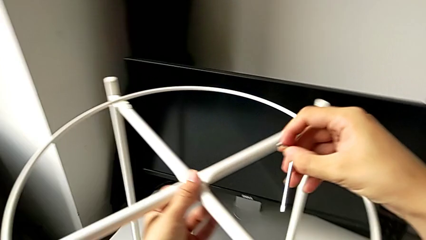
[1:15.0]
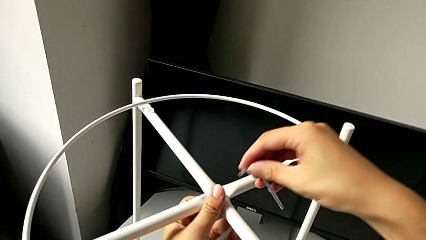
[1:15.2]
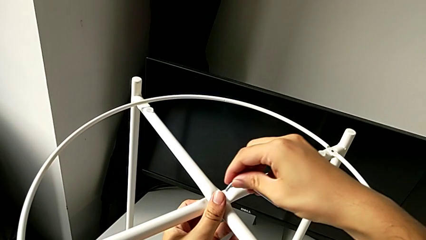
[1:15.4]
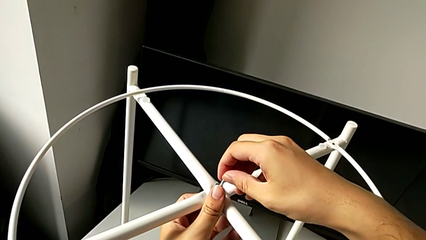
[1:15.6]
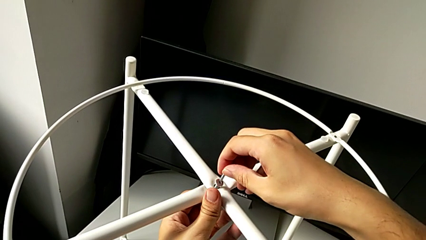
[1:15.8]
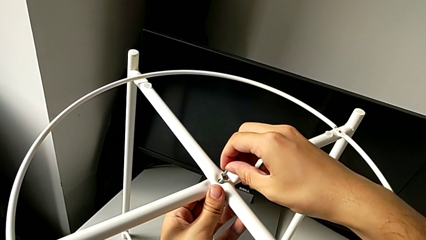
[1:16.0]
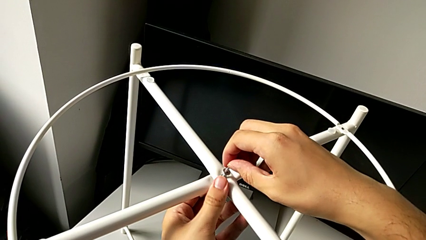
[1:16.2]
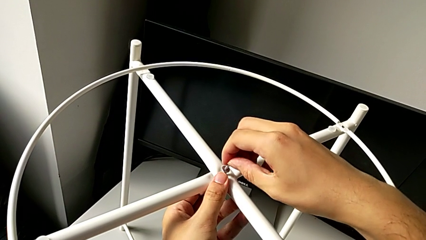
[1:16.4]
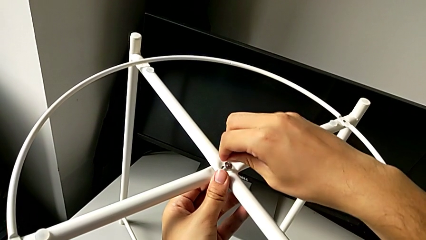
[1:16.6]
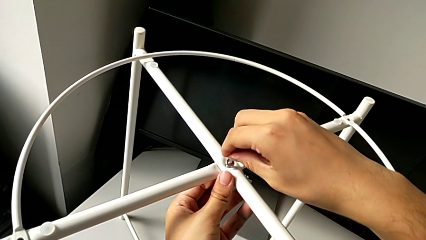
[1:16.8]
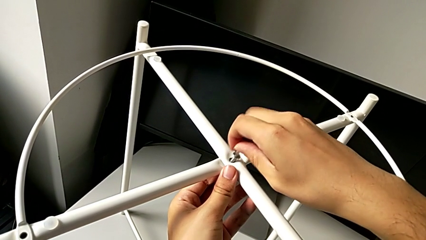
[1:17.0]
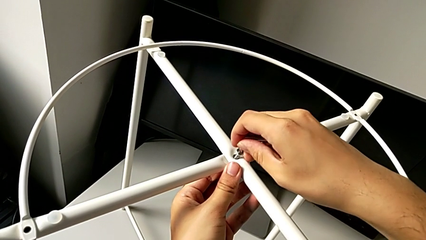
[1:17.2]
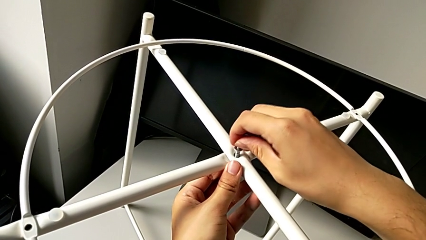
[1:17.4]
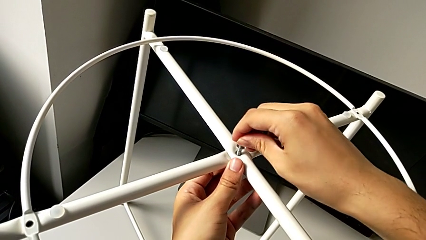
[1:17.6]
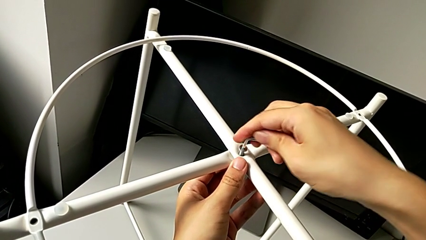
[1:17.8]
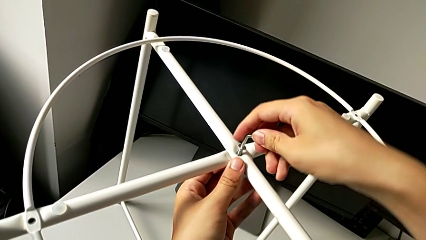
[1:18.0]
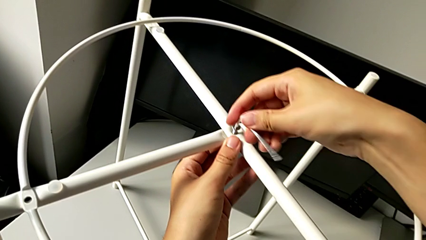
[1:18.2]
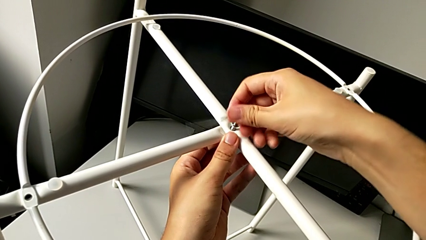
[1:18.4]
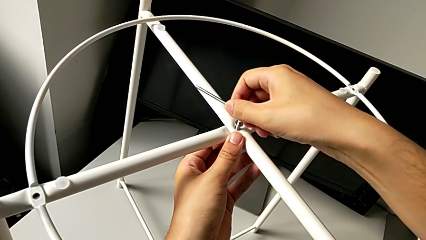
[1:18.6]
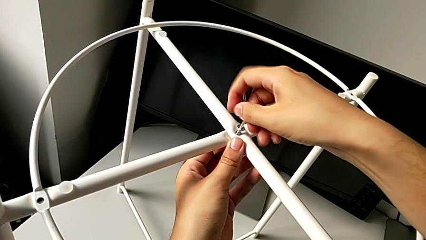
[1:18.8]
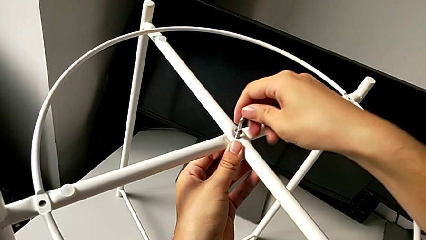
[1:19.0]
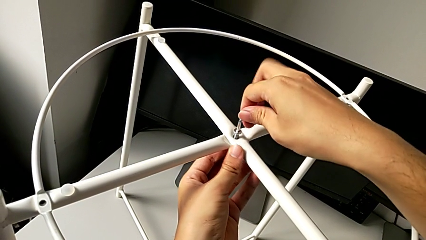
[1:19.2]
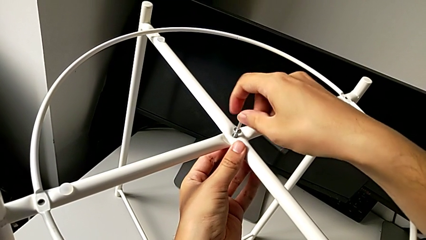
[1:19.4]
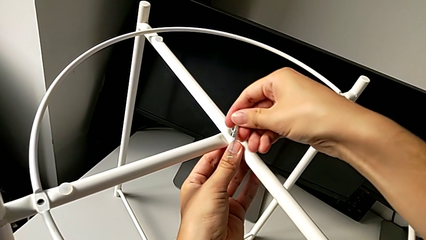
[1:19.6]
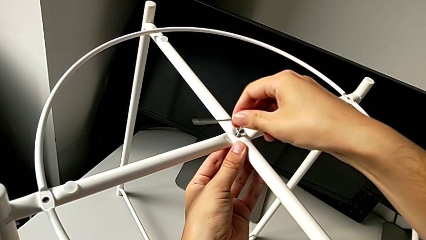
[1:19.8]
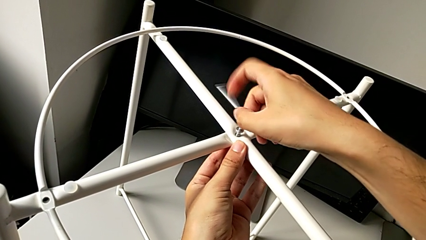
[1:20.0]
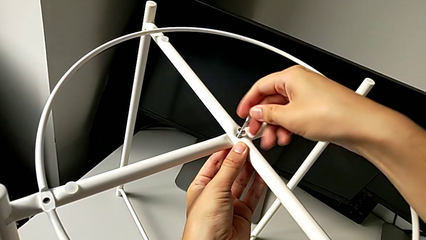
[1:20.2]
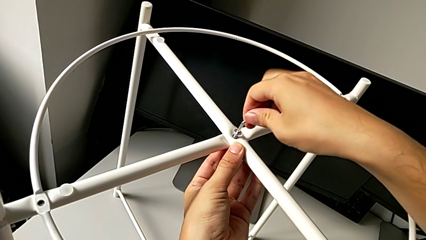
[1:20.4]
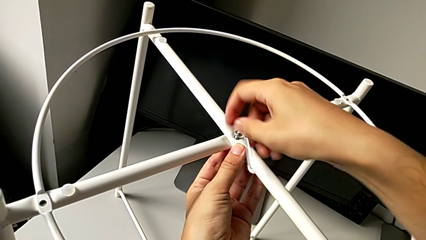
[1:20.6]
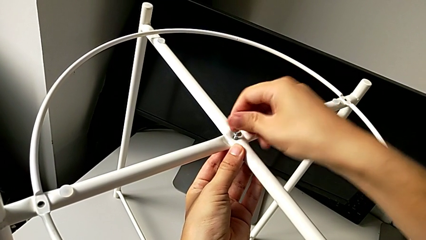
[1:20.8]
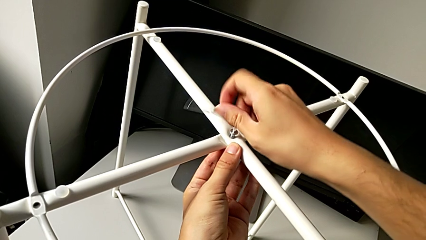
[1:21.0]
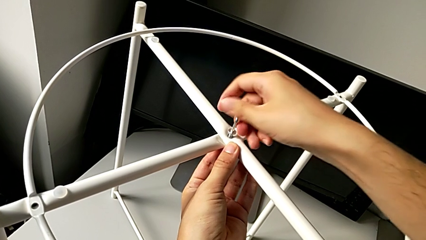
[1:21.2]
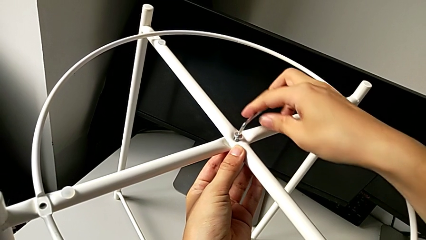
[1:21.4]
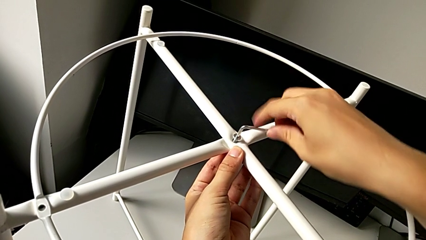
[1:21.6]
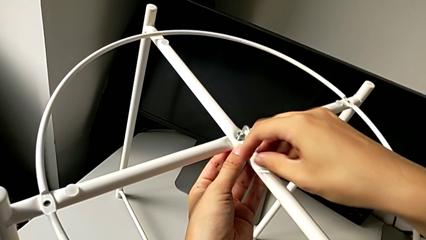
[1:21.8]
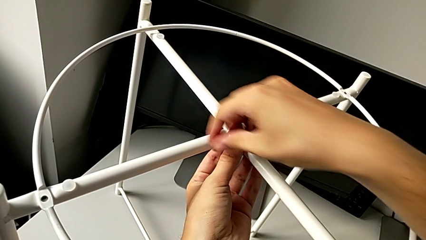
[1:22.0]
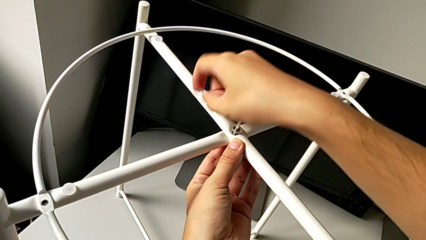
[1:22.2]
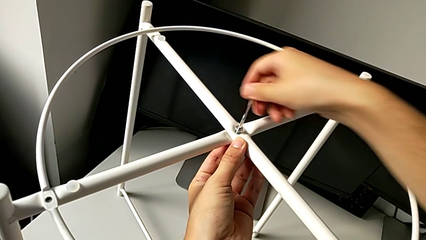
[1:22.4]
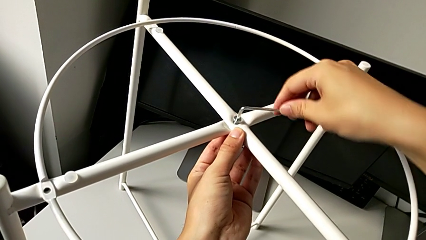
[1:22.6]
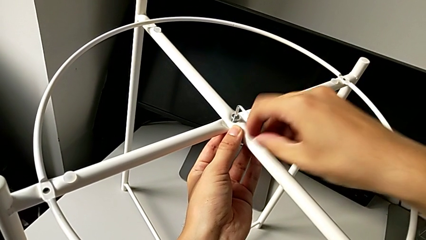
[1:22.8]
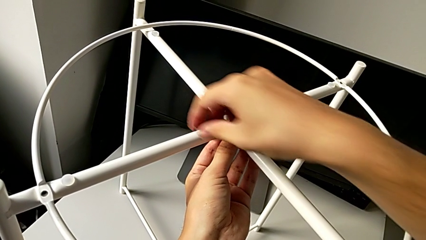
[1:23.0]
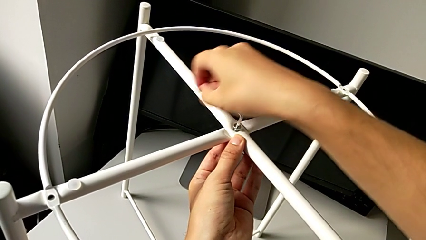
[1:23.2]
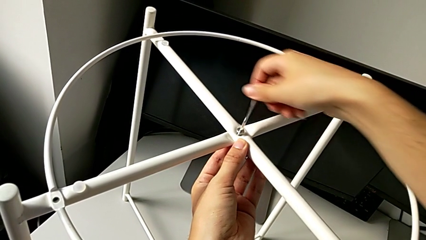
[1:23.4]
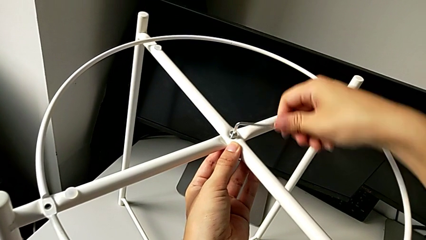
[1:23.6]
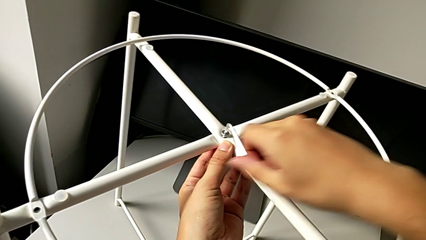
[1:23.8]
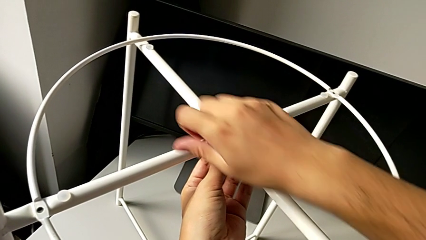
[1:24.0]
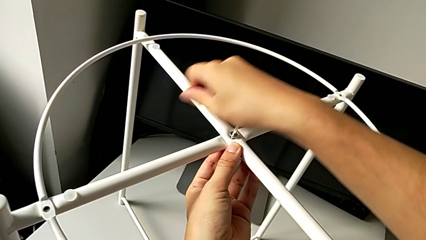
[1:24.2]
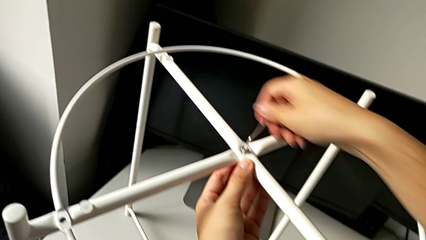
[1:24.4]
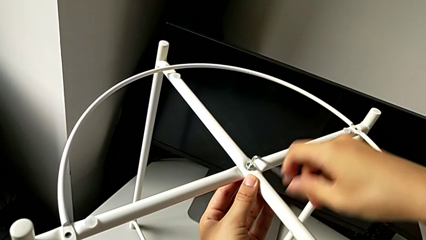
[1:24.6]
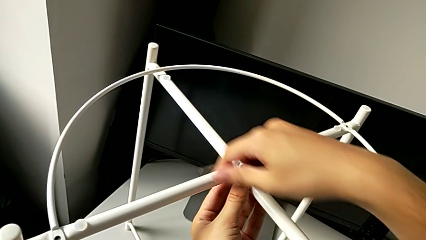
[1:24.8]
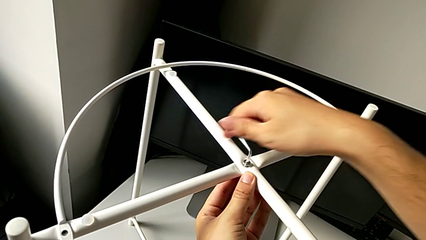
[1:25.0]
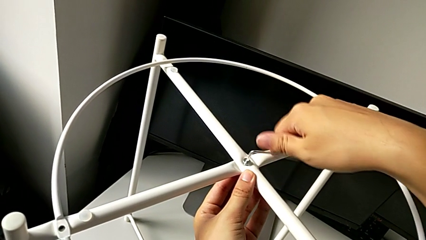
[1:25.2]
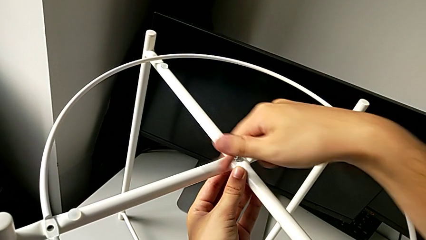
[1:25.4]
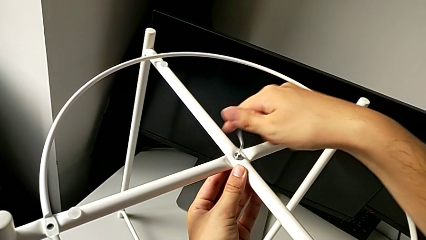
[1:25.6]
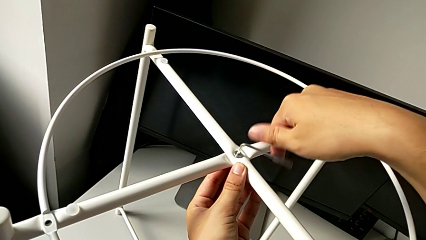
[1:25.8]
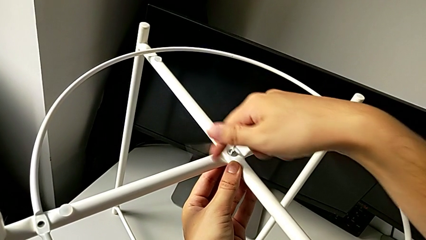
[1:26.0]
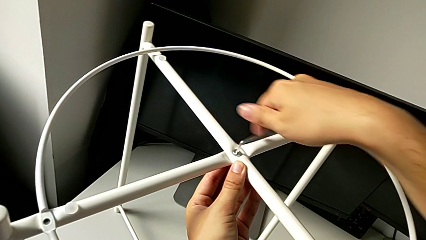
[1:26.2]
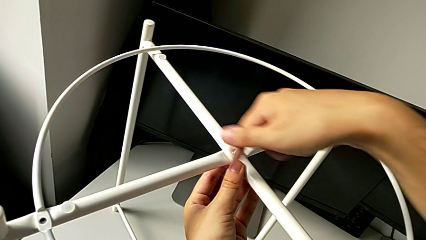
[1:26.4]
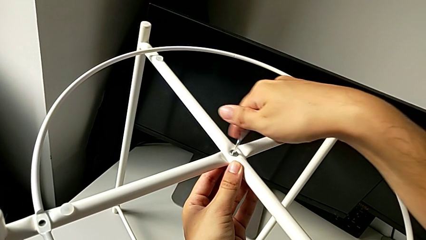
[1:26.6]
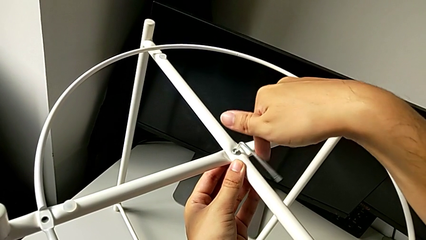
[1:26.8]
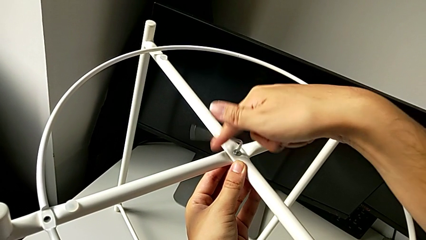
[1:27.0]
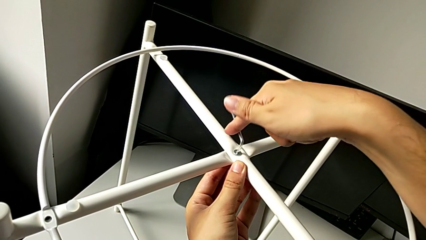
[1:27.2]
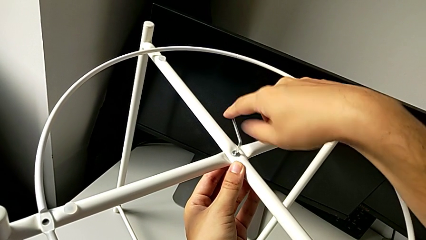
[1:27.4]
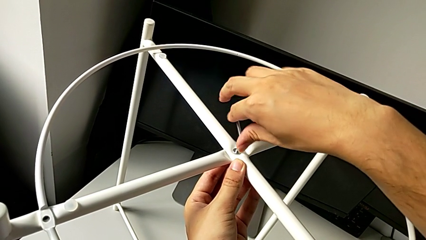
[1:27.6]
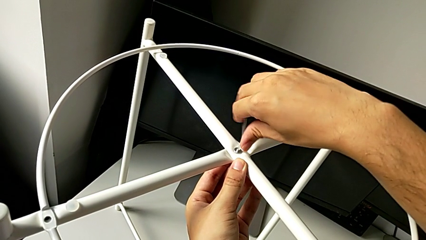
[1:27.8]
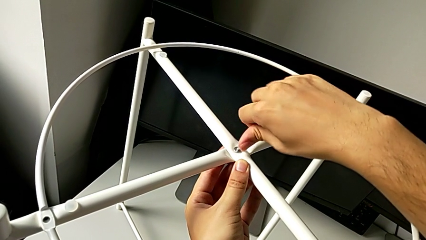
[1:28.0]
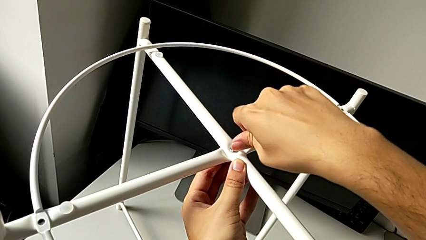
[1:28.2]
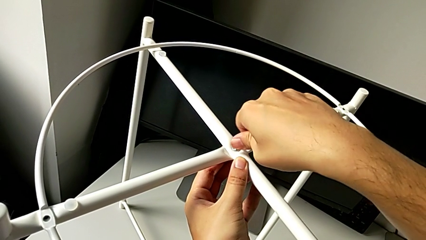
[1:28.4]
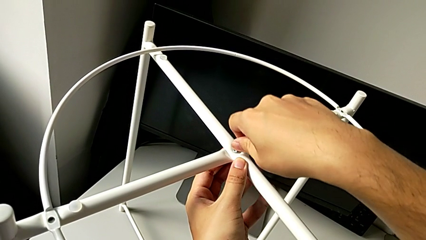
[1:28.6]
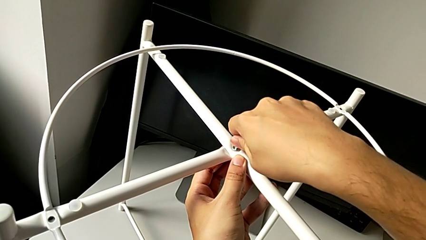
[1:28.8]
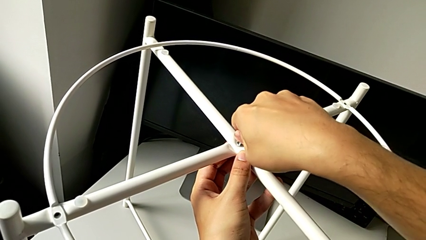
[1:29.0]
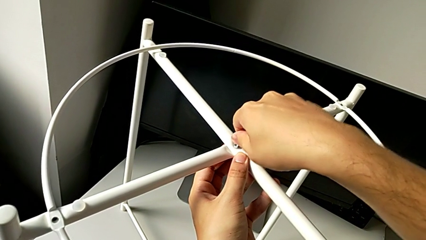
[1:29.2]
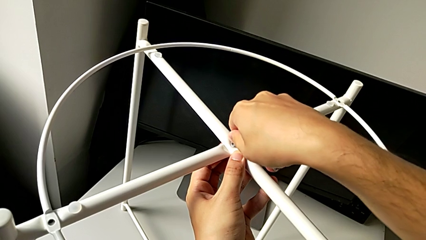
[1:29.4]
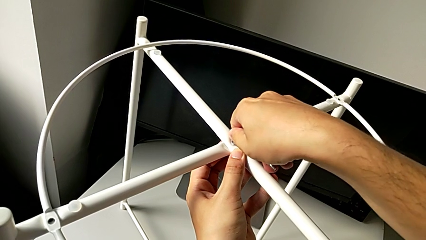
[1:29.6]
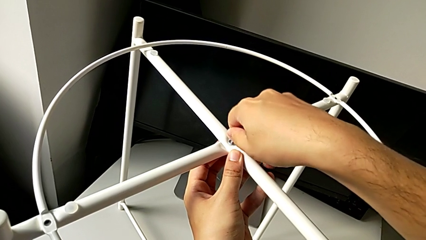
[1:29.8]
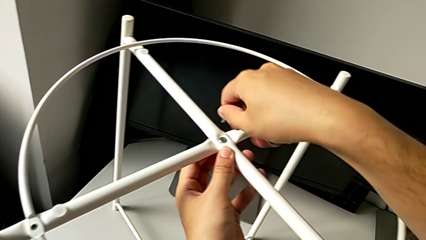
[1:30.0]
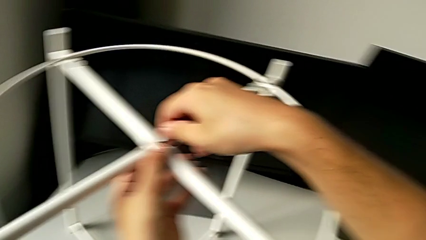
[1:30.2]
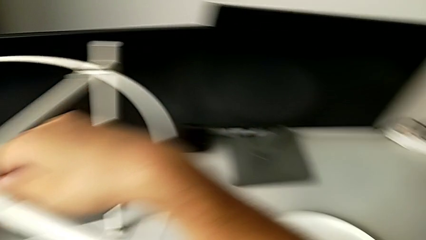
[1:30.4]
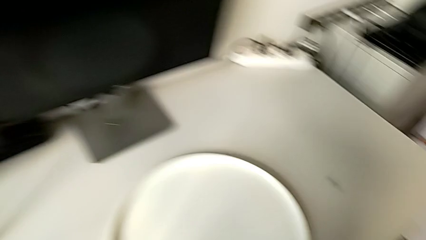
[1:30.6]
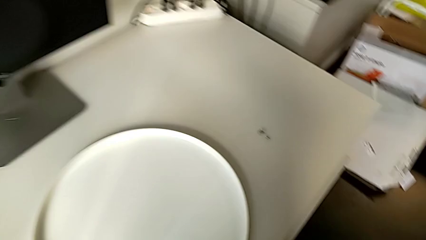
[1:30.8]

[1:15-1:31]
The camera wearer is screwing the legs of the furniture. They insert the Allen wrench, screw the hex socket head and withdraw the Allen wrench.
